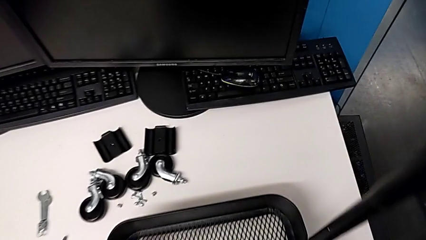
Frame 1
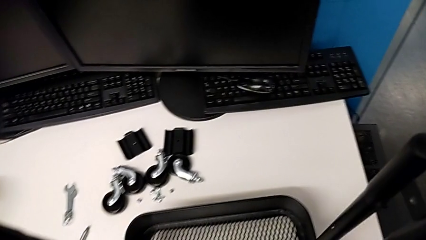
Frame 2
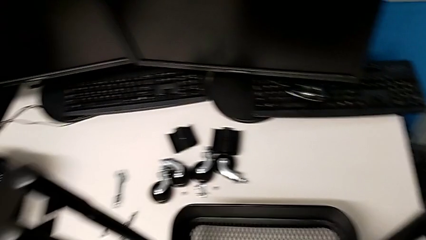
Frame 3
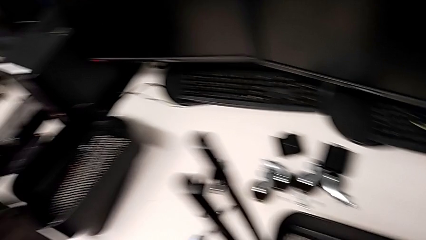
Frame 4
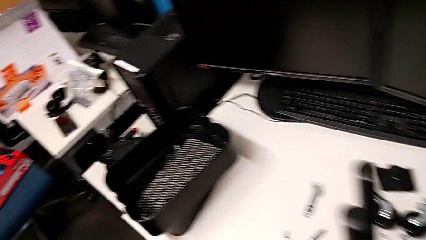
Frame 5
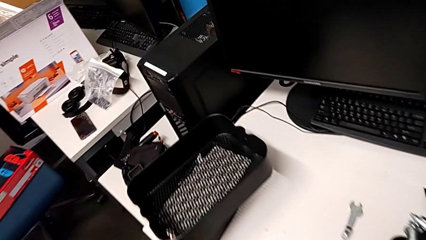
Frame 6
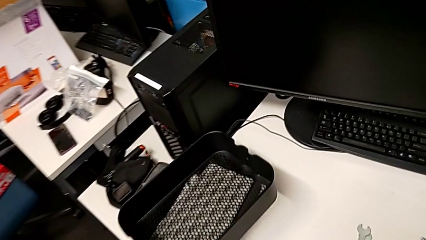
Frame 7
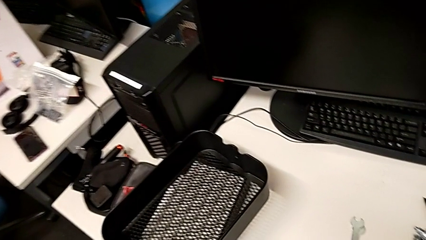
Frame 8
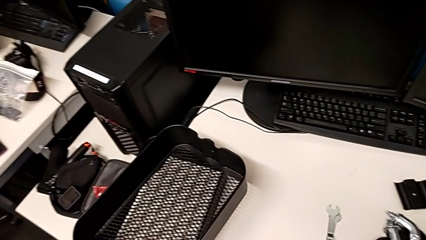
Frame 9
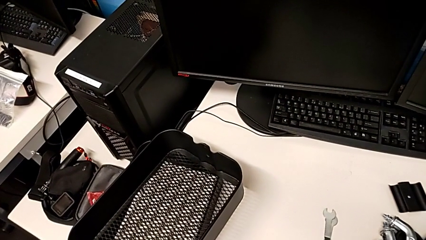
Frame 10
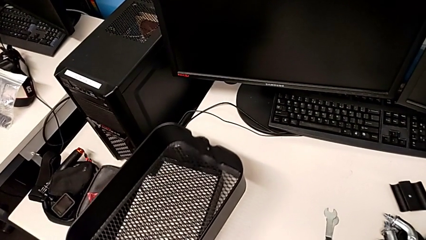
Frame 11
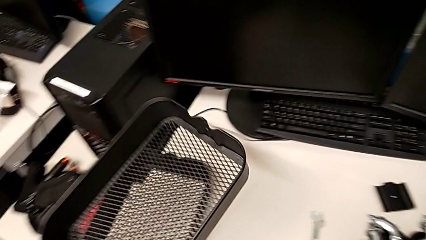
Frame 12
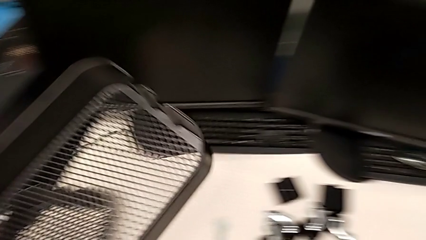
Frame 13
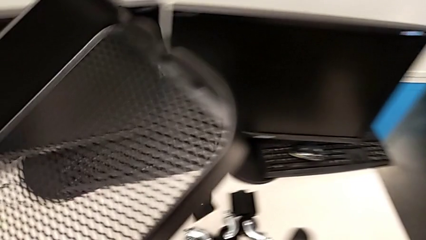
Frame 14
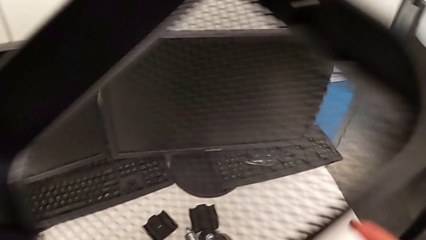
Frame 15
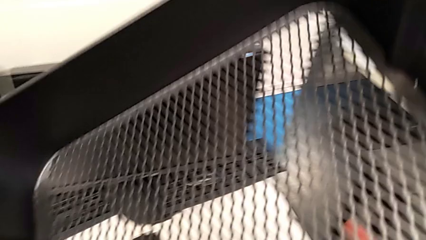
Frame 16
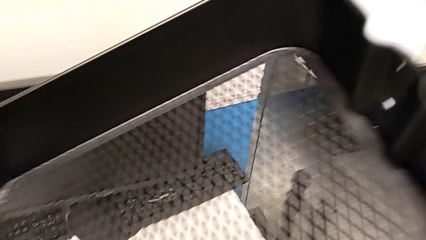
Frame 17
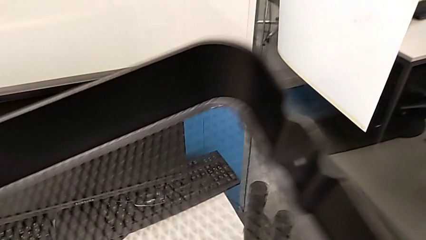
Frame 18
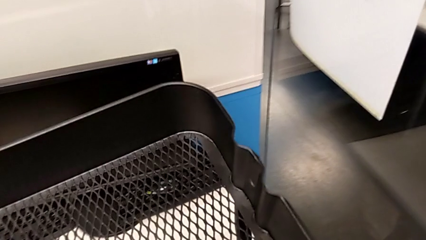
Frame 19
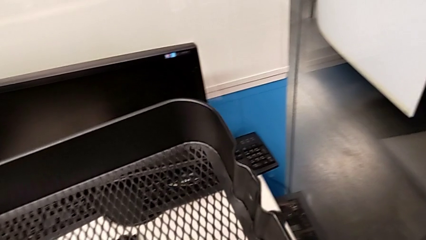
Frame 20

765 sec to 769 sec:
The camera wearer is screwing the tray. They grab the second grid tray.

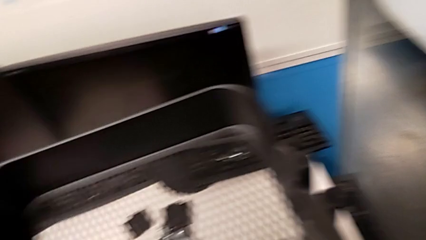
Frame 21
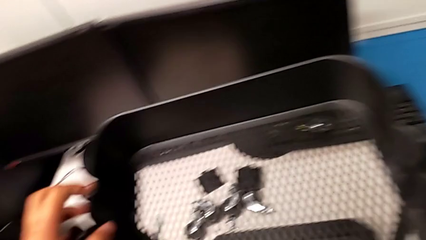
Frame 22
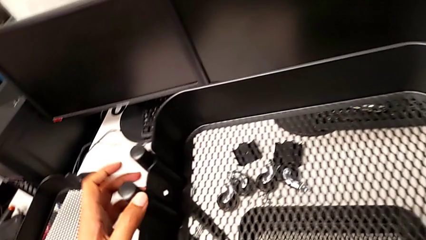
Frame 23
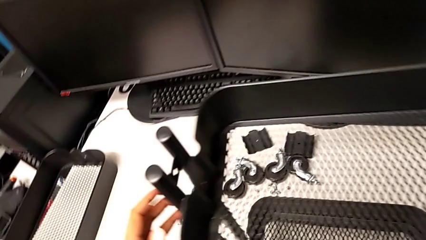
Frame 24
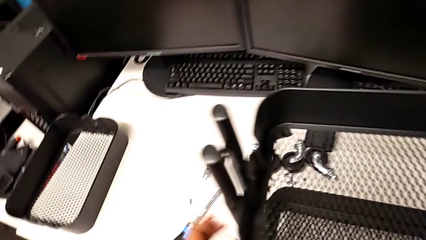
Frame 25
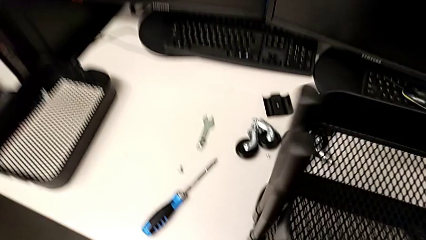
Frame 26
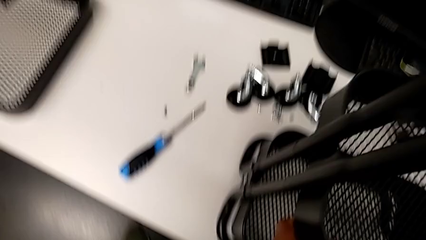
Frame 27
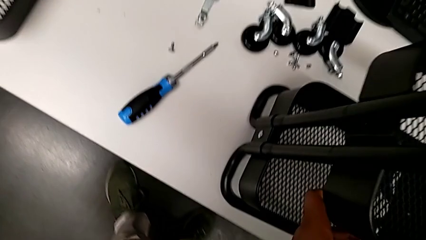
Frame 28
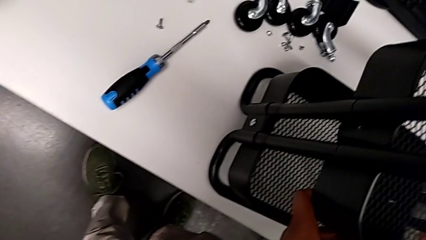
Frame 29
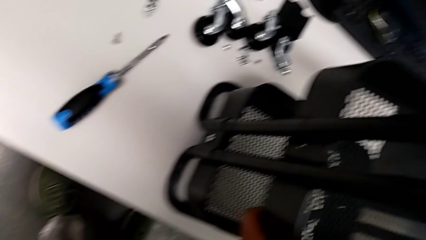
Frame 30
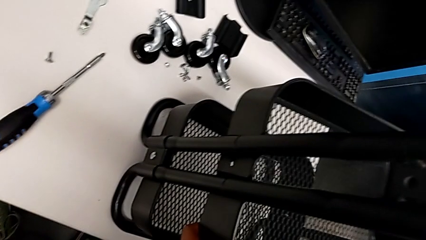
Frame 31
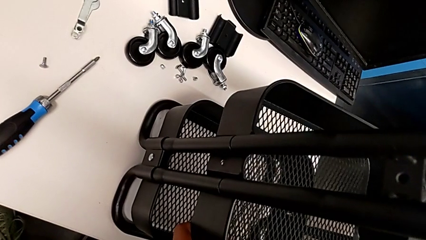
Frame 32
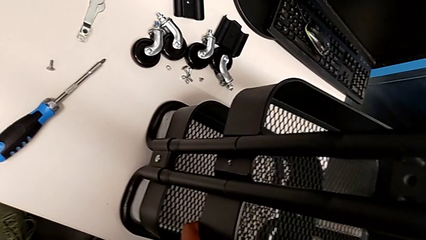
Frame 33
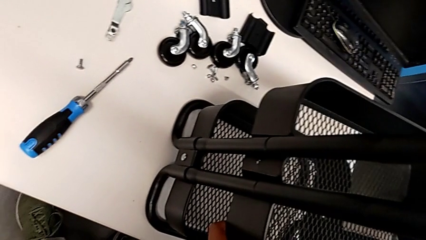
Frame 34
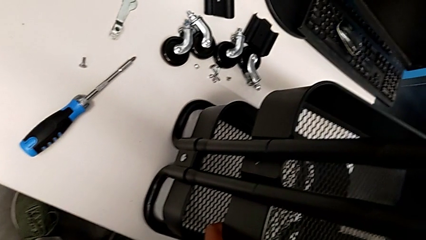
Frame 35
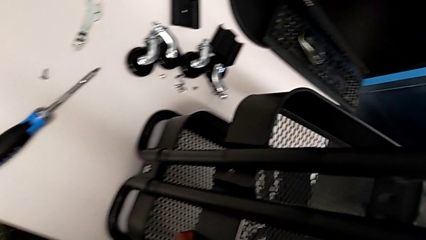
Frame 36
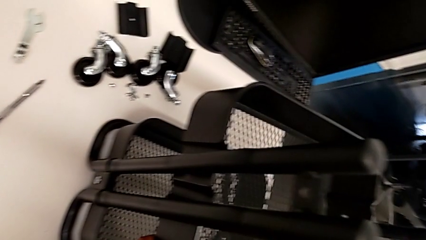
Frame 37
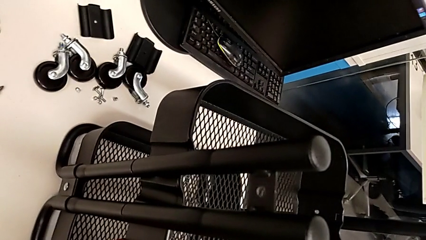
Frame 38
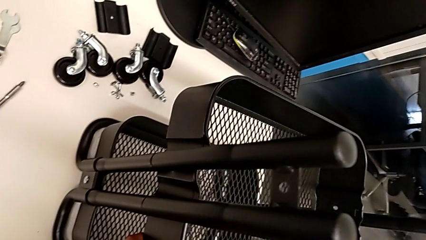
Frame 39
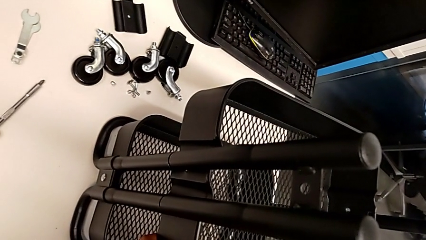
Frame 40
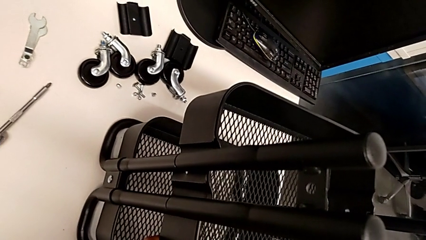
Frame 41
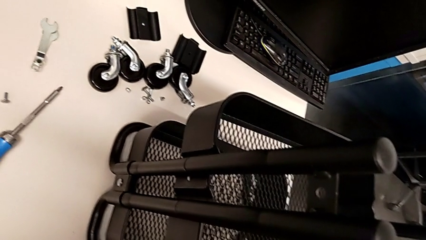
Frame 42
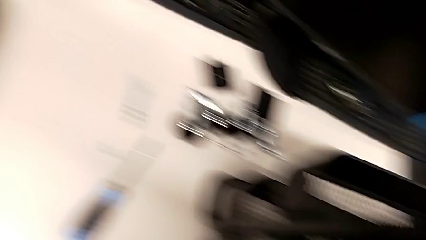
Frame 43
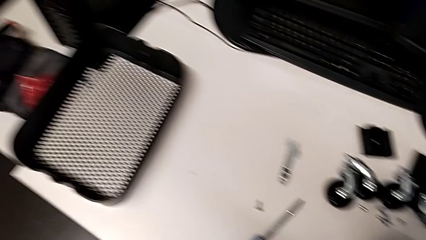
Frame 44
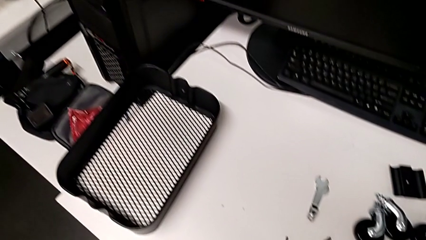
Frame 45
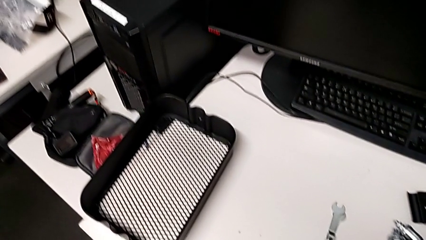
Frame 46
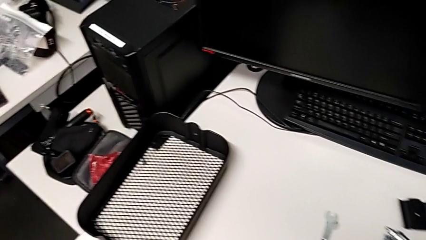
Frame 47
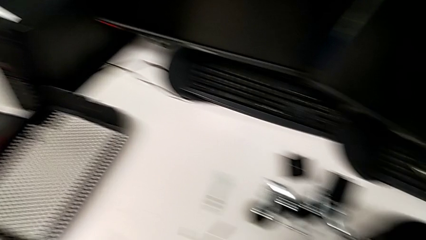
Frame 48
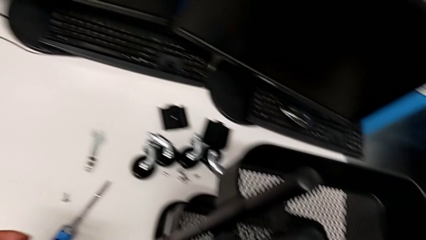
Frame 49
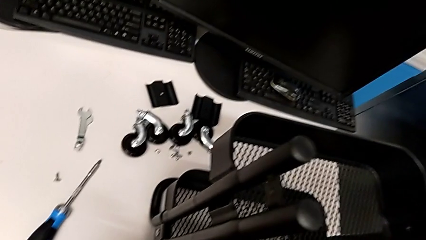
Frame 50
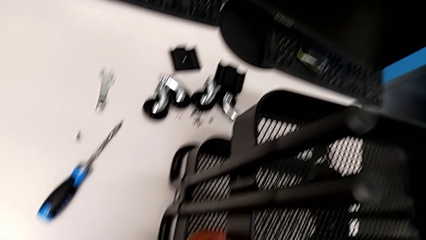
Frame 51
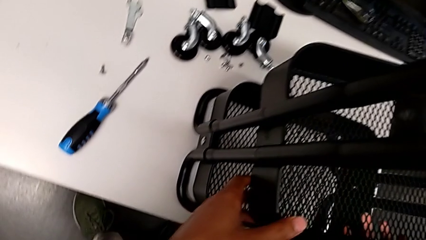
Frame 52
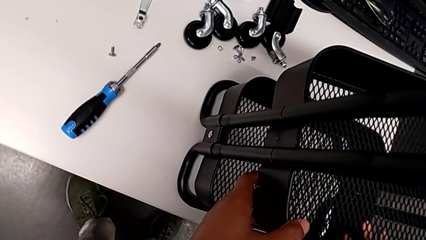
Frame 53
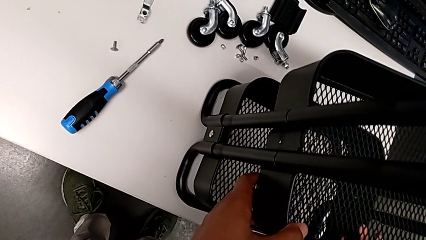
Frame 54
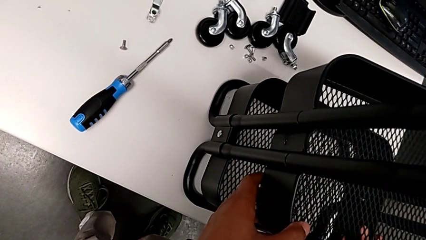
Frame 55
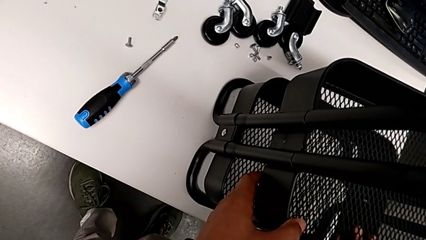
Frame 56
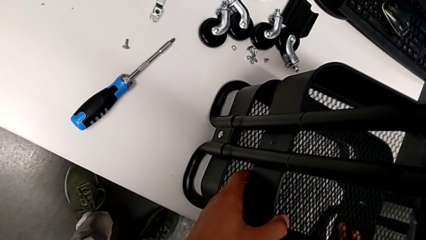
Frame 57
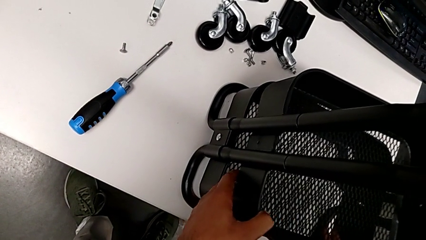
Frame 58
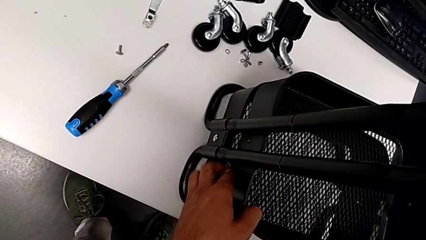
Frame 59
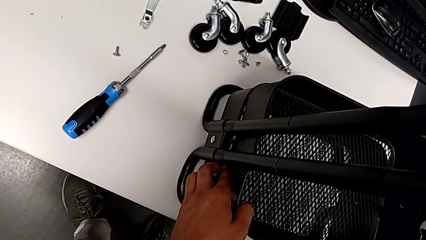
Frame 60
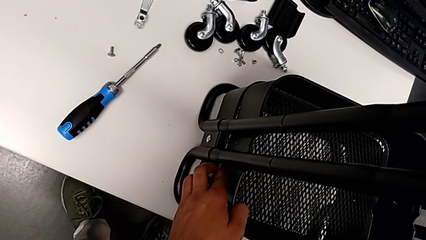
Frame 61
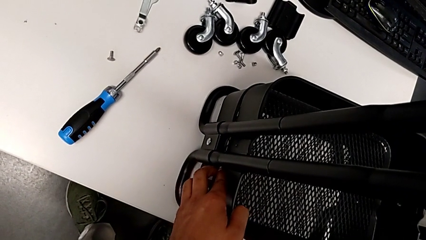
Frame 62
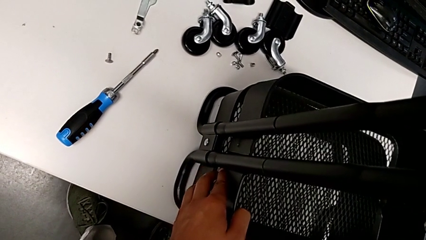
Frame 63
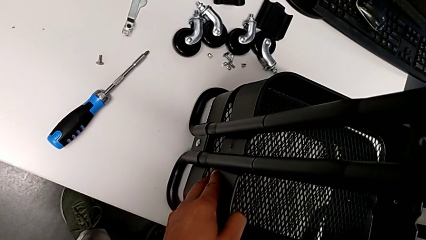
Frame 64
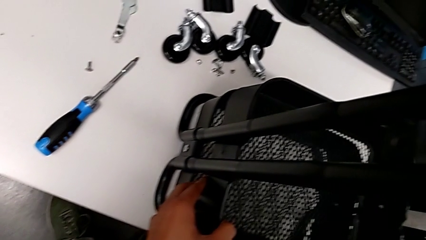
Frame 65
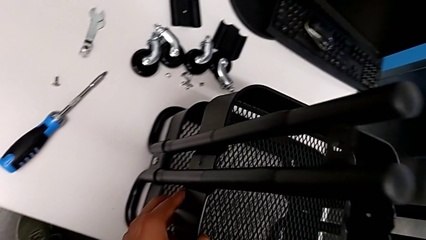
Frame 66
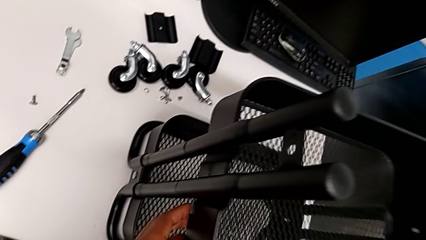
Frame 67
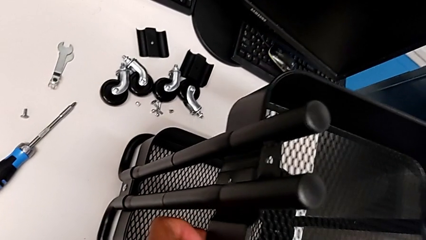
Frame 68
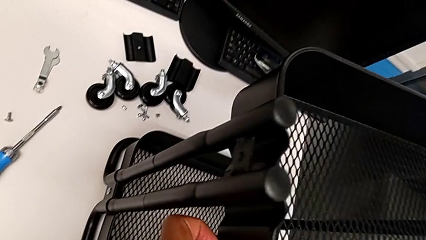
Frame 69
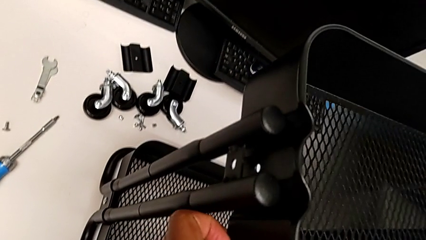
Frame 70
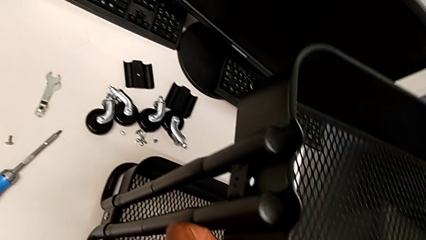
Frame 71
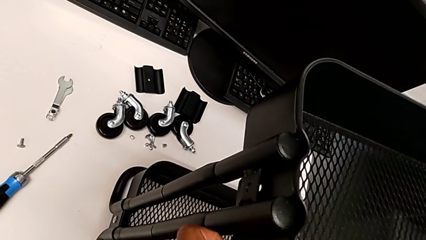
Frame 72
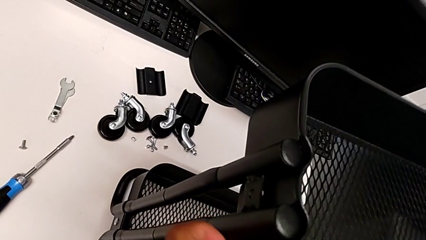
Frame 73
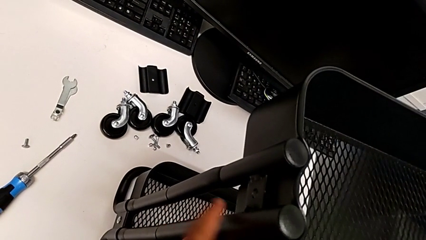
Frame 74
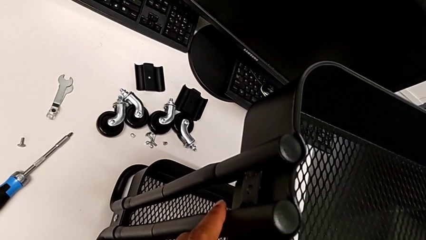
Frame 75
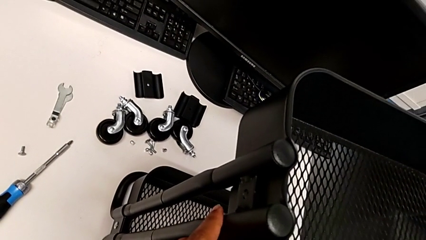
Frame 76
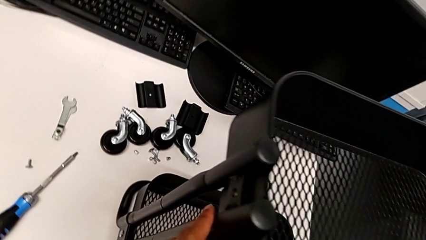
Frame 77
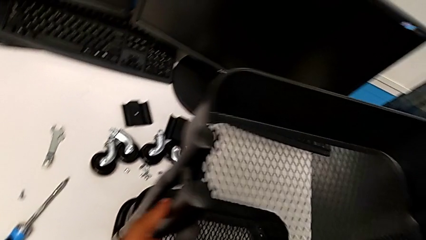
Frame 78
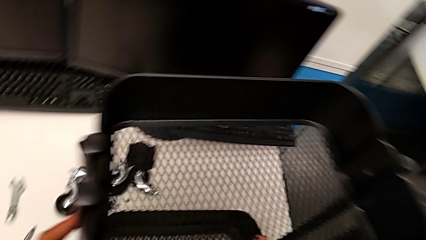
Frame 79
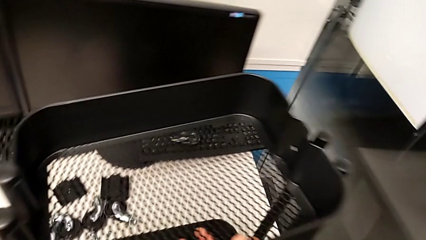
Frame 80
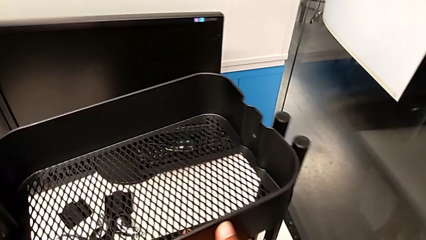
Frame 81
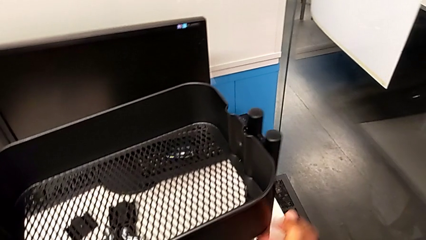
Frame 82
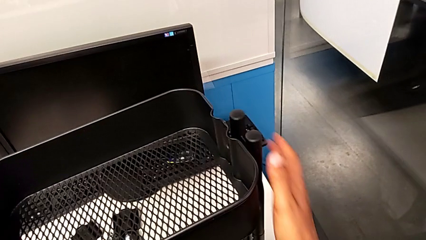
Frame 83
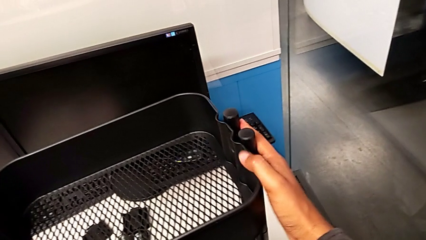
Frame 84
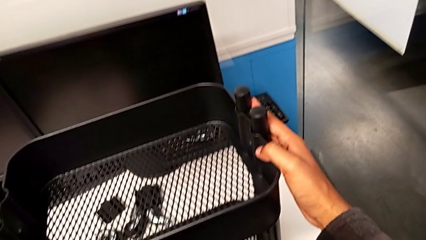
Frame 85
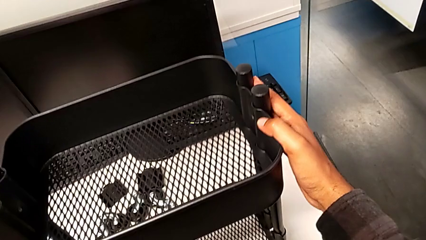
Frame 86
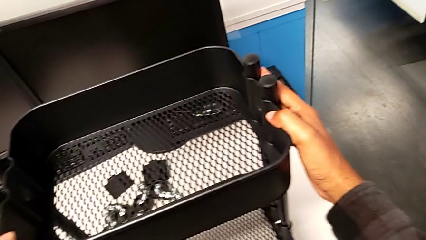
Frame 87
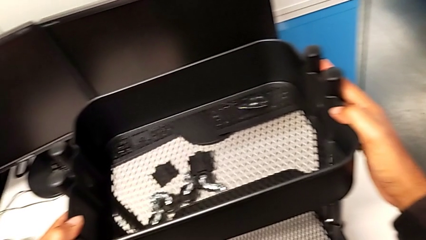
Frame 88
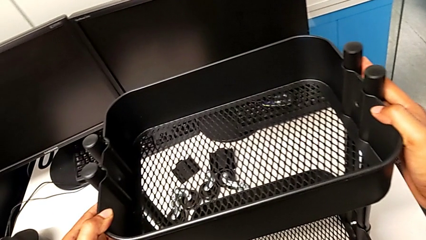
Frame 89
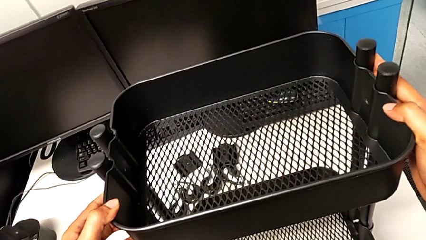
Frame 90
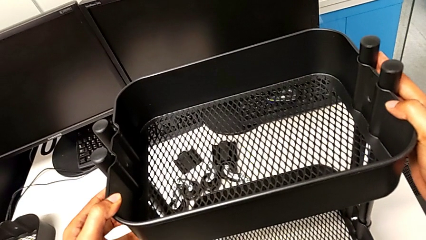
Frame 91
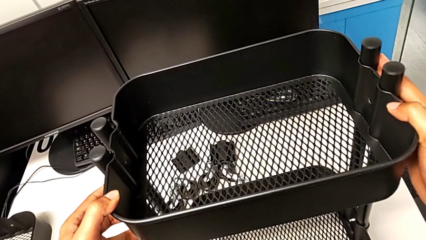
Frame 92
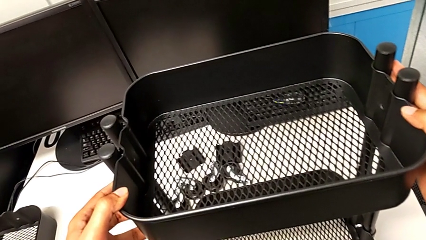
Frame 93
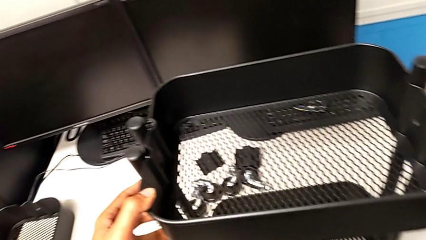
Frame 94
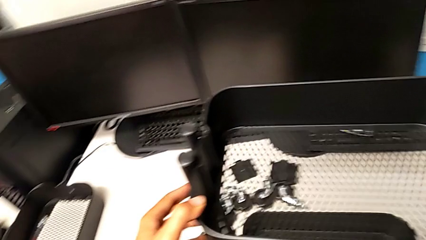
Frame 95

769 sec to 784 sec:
The camera wearer is inserting the biggest tray.
